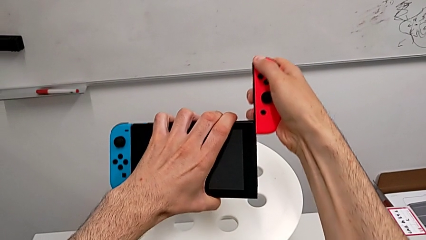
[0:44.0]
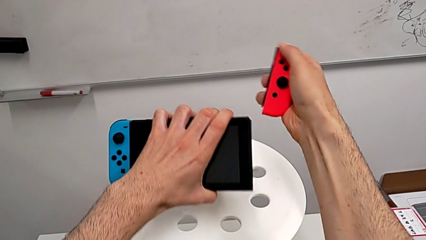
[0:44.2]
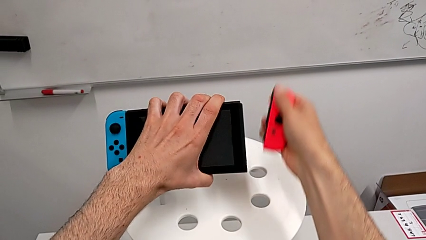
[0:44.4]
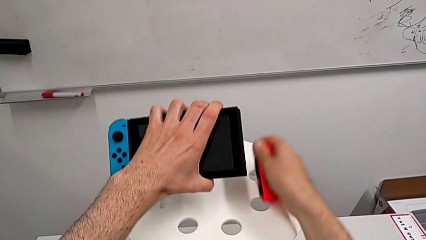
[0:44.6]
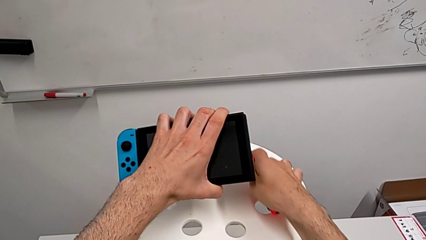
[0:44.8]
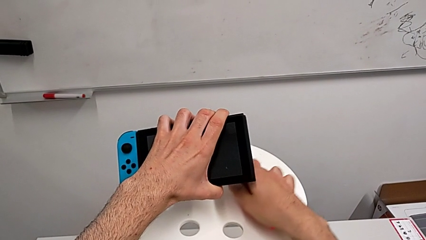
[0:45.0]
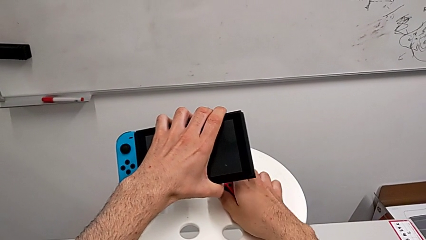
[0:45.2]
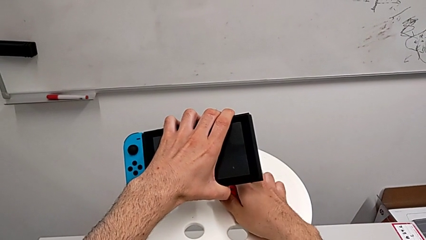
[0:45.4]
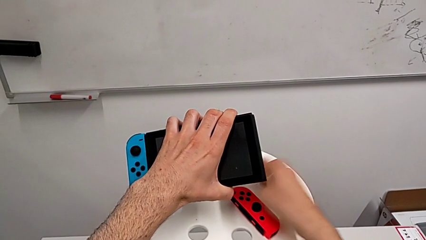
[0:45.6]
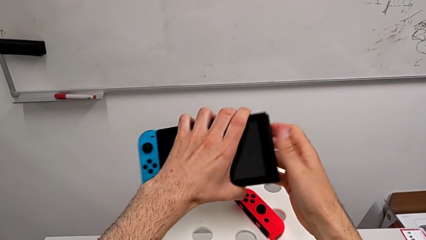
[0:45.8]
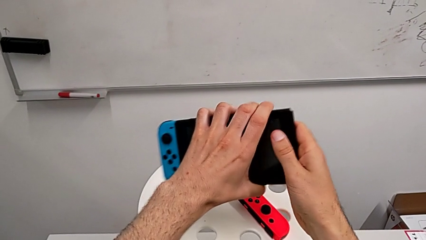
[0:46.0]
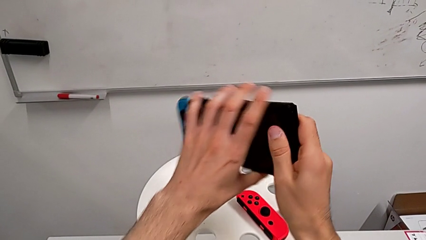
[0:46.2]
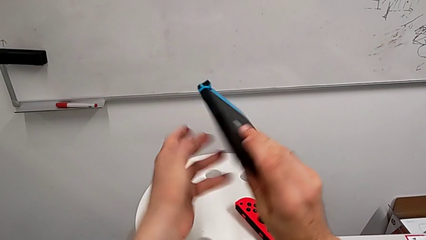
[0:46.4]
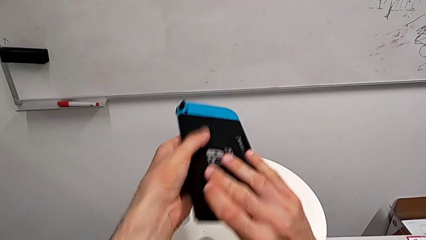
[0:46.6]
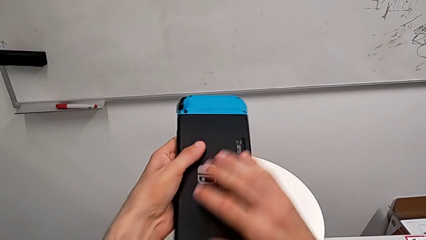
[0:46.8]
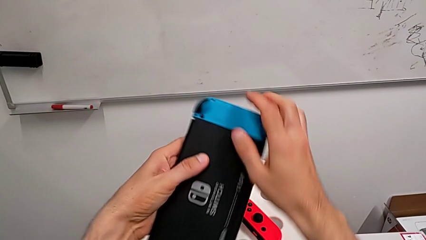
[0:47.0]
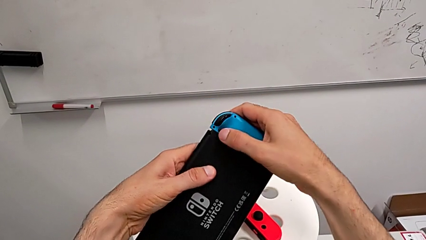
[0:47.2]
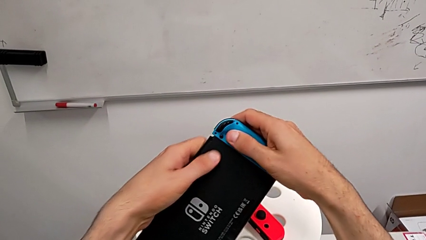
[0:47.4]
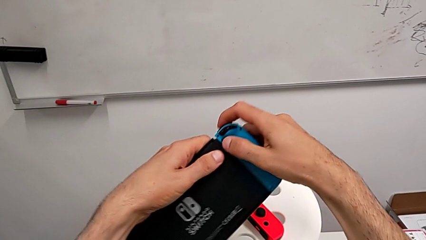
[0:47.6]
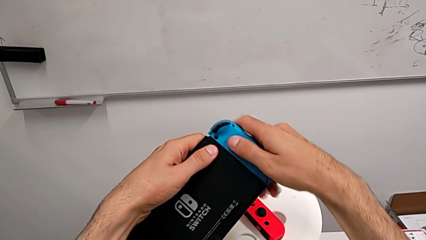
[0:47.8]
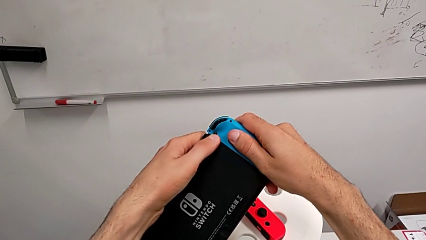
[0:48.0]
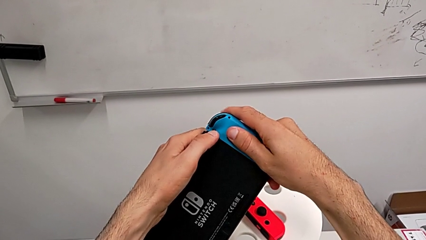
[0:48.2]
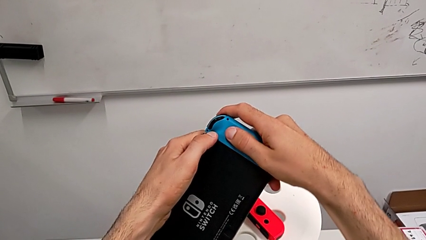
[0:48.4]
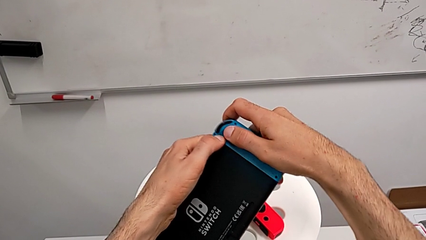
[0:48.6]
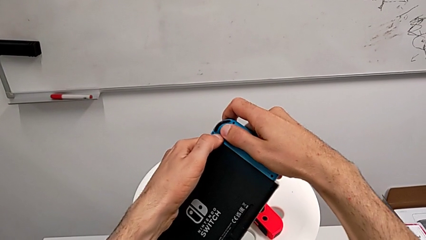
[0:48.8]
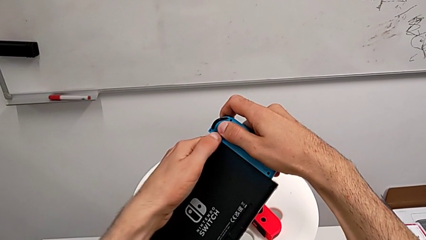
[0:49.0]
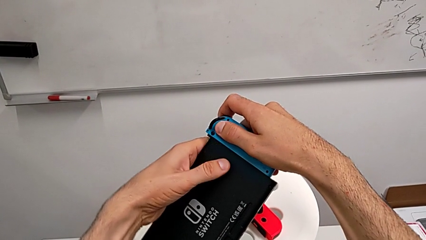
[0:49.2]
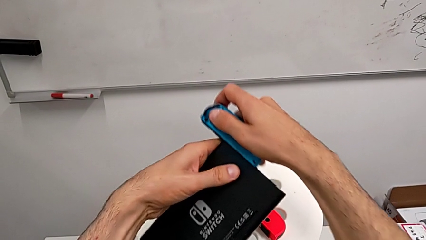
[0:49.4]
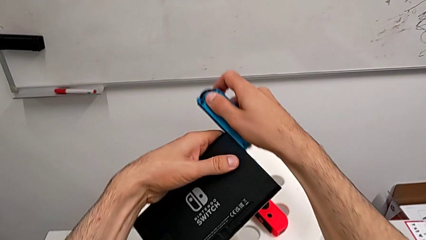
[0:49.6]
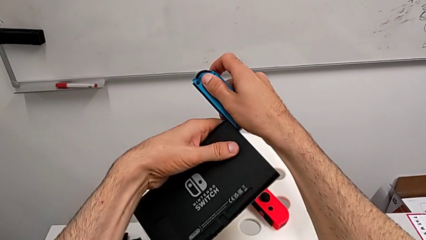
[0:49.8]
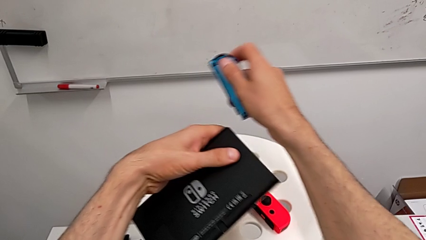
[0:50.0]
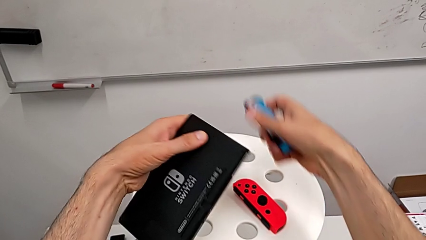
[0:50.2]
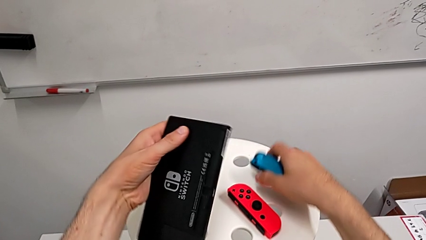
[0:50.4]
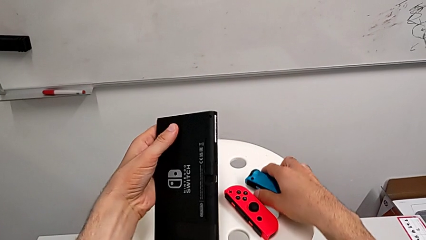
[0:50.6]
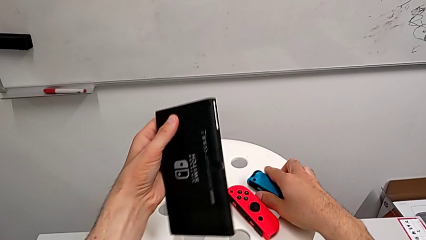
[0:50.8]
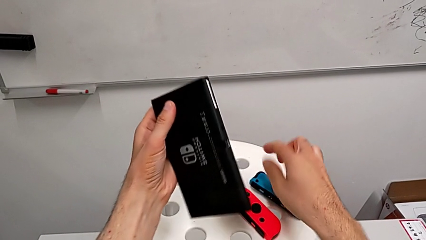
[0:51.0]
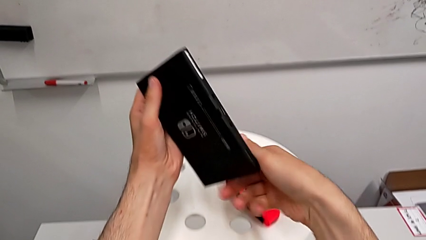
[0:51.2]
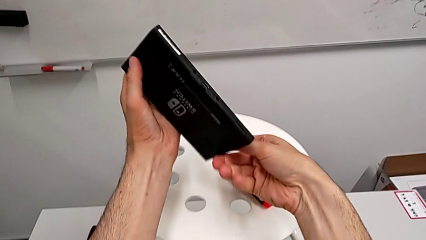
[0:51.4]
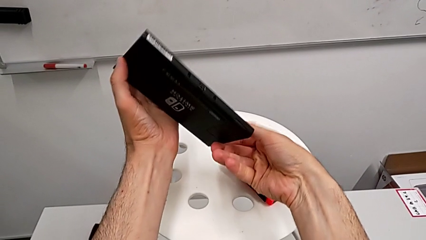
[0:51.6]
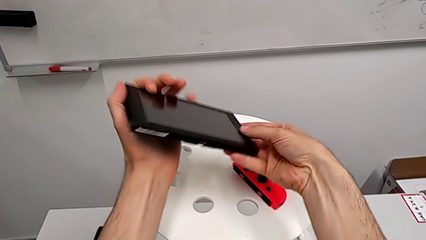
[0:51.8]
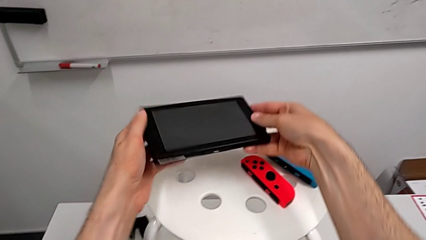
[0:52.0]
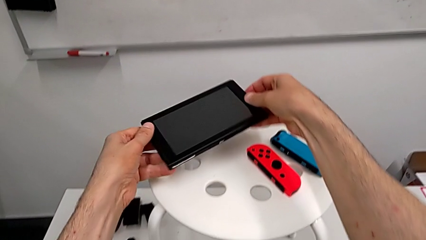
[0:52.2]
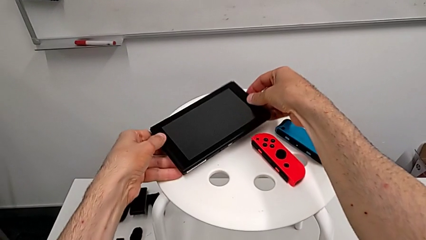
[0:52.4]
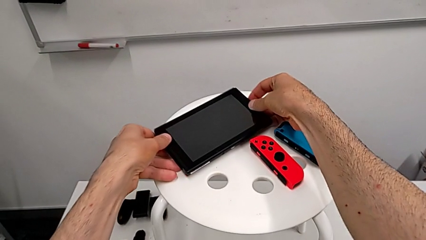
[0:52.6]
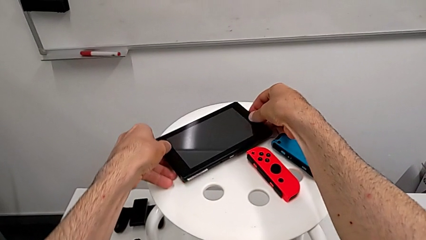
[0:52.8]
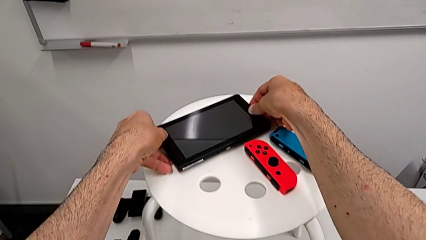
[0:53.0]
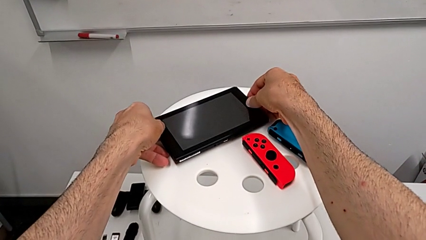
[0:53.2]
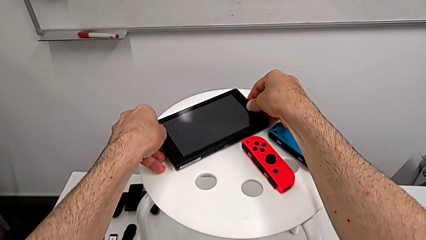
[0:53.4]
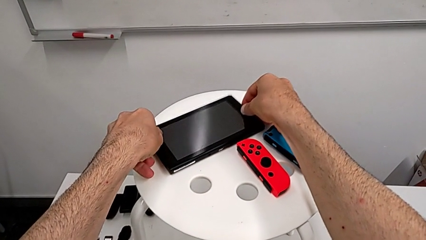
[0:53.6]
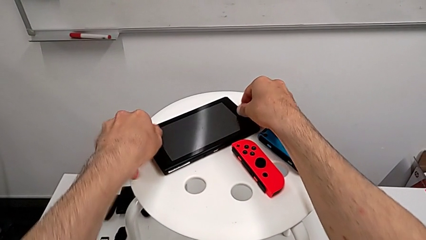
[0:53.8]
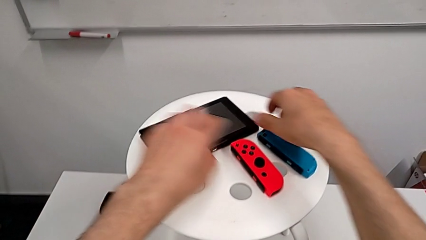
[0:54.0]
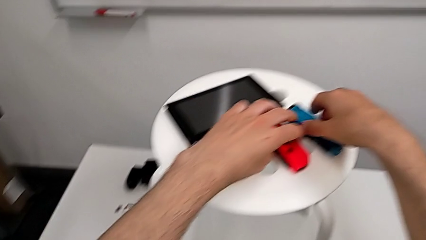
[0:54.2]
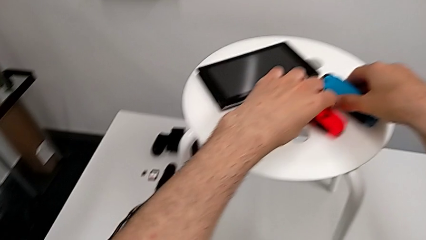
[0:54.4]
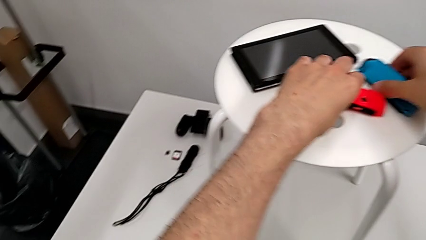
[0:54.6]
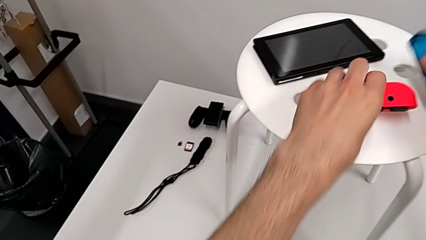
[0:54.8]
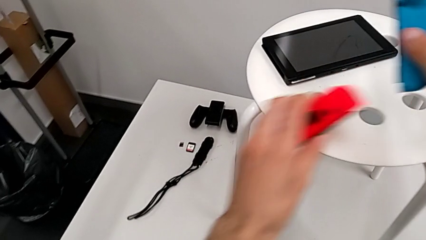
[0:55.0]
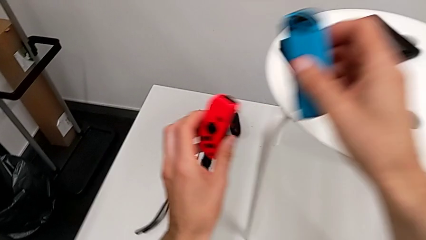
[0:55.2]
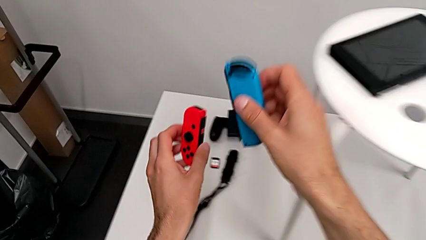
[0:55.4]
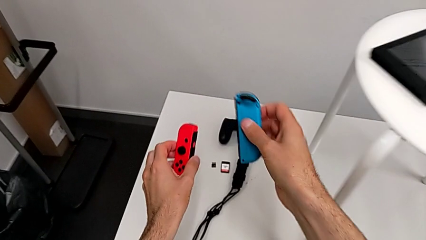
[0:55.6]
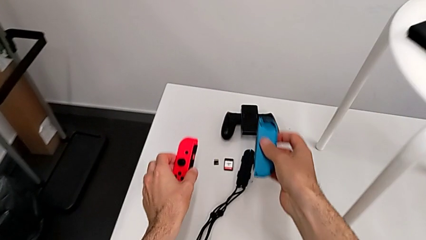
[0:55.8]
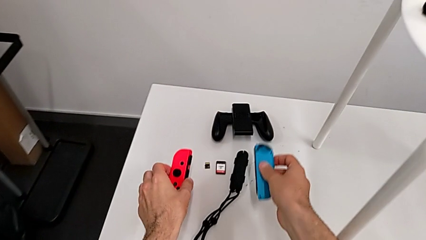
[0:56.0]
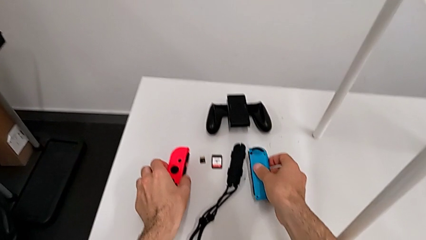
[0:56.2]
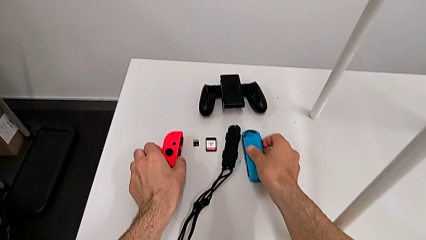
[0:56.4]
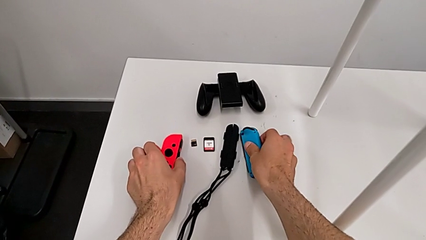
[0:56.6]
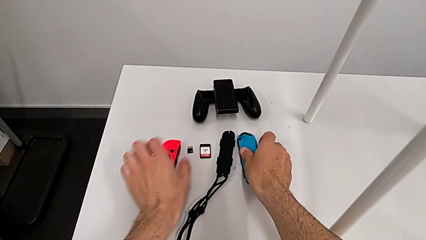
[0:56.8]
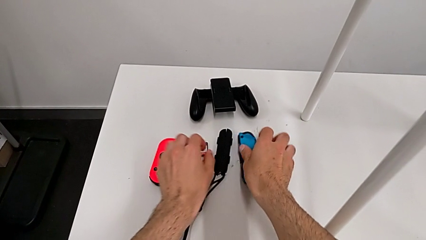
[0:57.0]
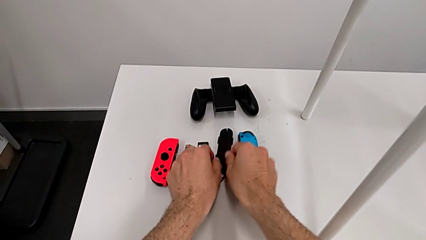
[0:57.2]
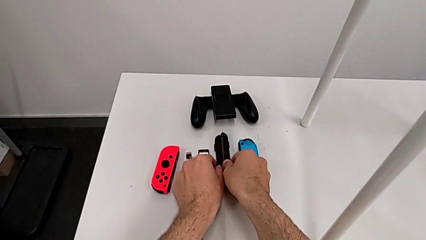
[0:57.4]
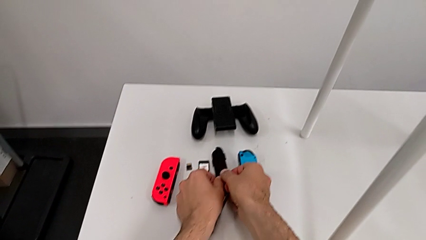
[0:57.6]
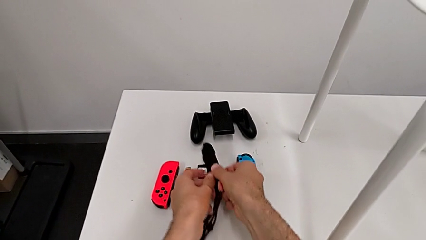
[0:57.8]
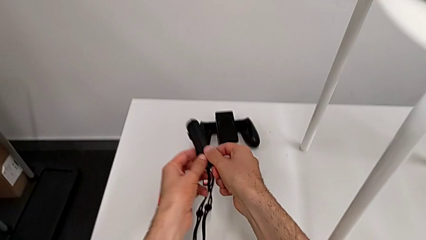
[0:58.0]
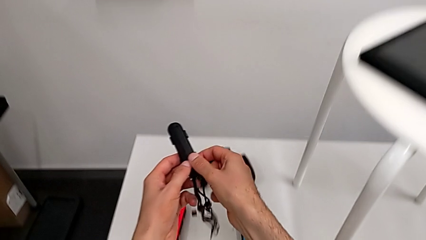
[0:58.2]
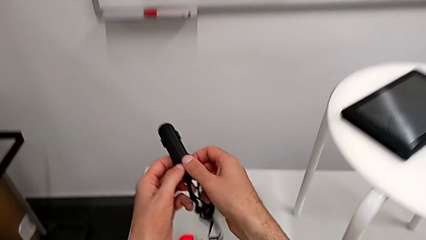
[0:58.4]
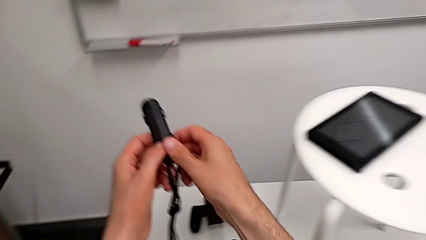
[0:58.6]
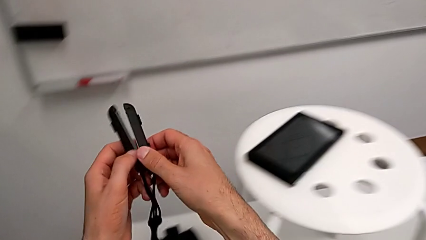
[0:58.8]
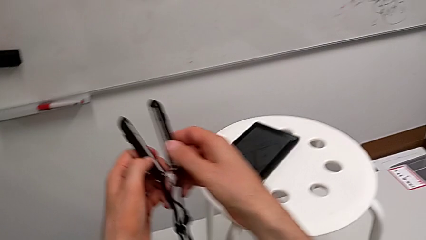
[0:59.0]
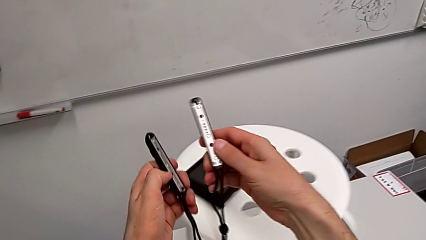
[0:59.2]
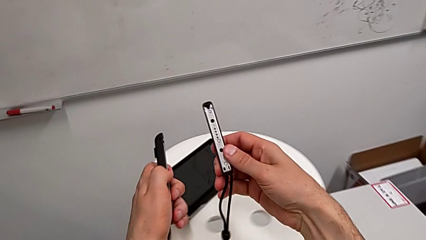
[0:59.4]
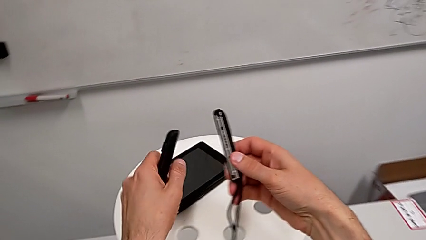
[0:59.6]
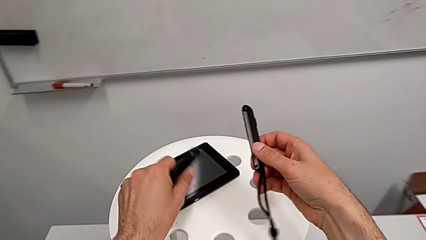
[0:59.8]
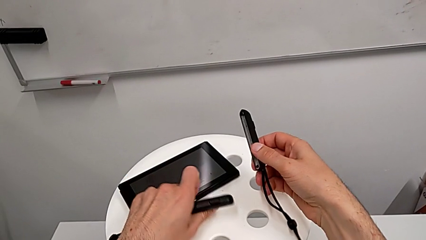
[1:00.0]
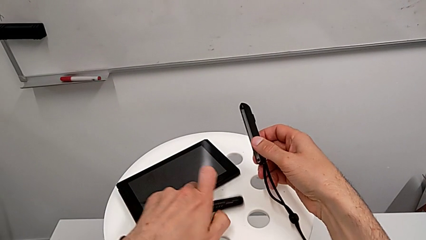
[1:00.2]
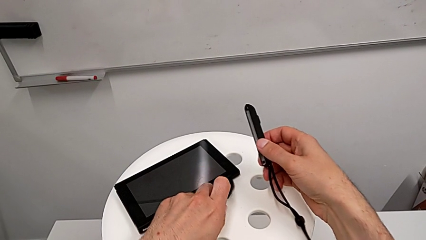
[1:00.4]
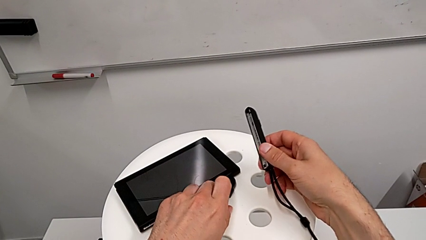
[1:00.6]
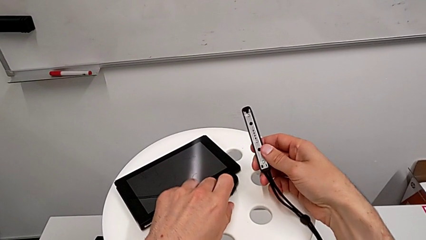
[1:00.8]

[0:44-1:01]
The camera wearer is assembling the Joy-Con controllers from the Nintendo Switch to the Joy-Con straps. They withdraw the red Joy-Con controller, place it, flip the Nintendo Switch, disassemble the blue Joy-Con controller, place it, flip the Nintendo Switch, place it, grab the Joy-Con controller, place it and grab the Joy-Con strap.
